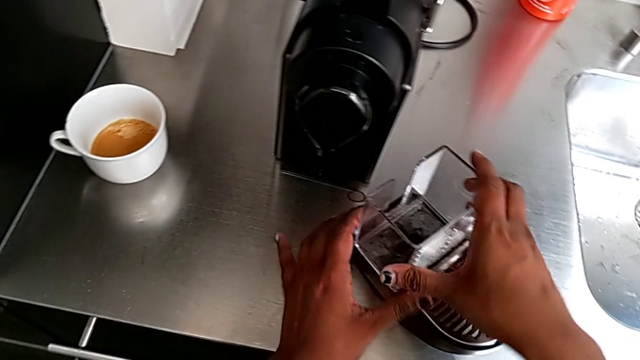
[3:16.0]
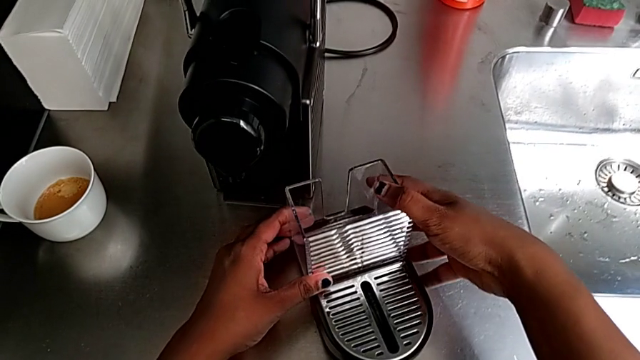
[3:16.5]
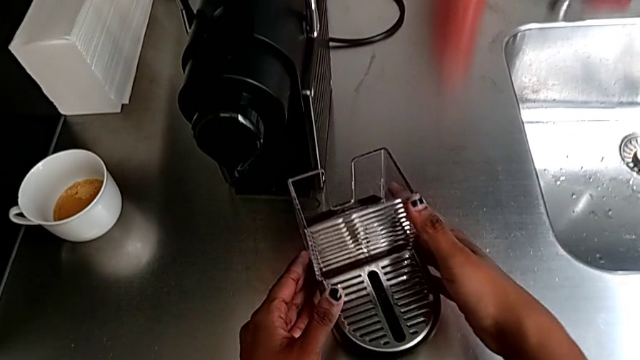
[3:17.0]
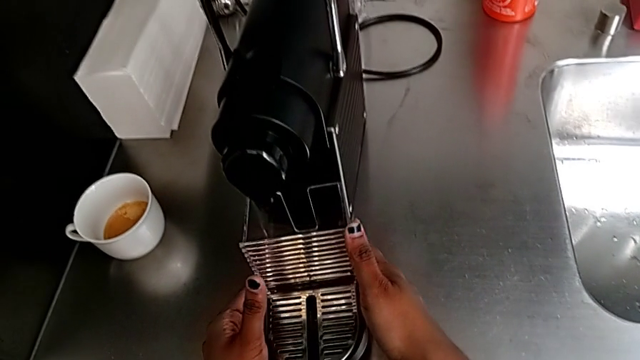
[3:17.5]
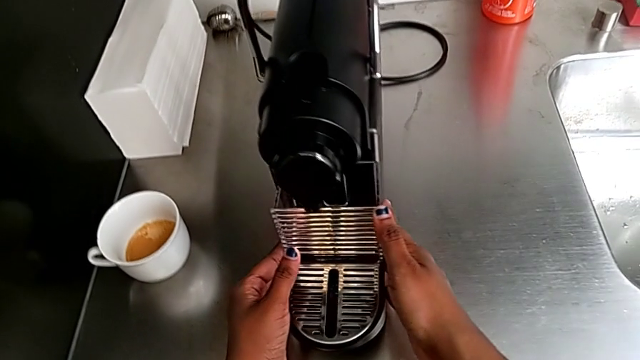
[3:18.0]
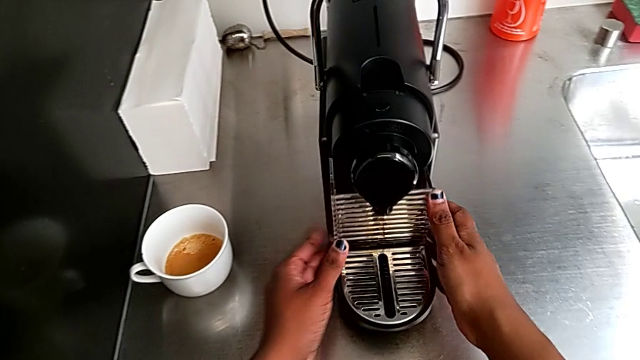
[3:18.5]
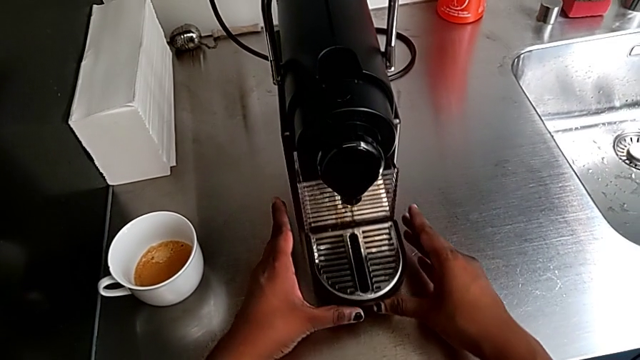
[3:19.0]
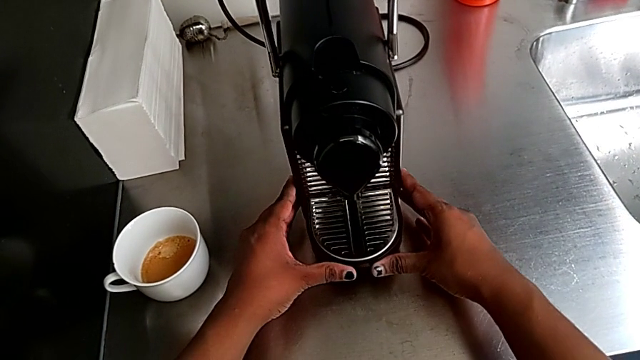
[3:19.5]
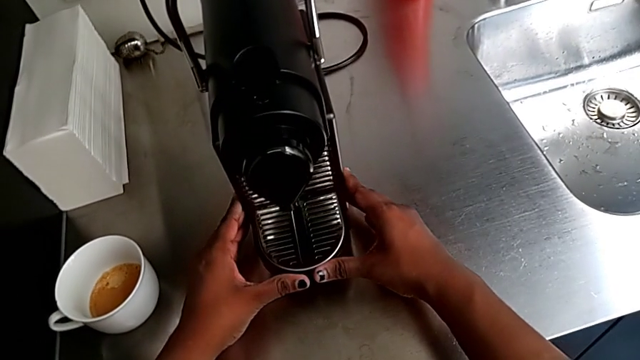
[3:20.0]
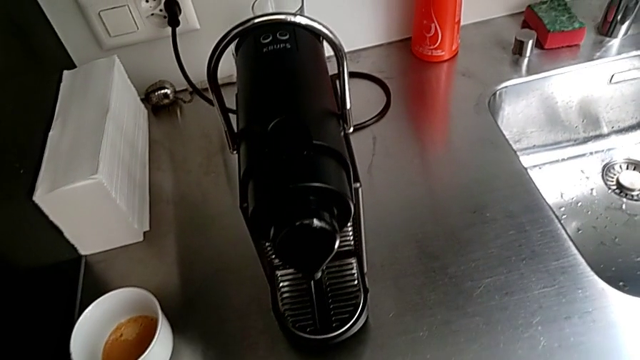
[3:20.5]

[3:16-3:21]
The camera wearer is emptying the drip tray. They insert the drip tray with the right hand.
